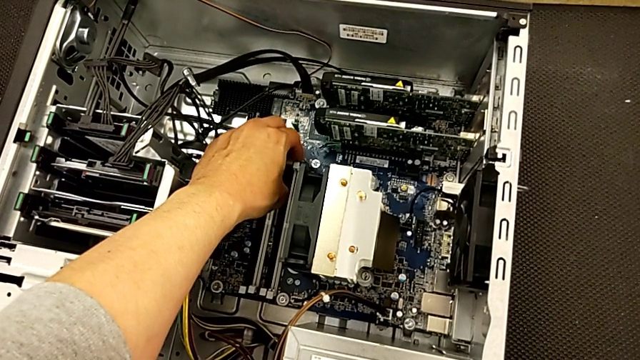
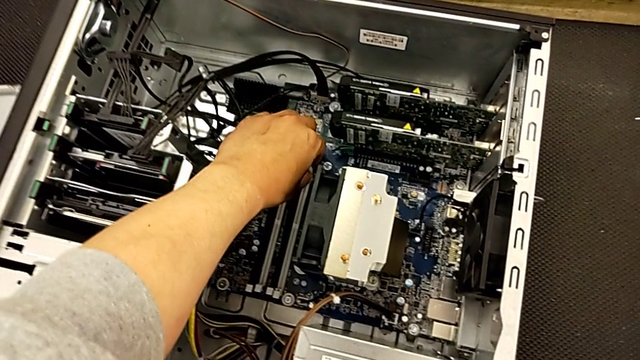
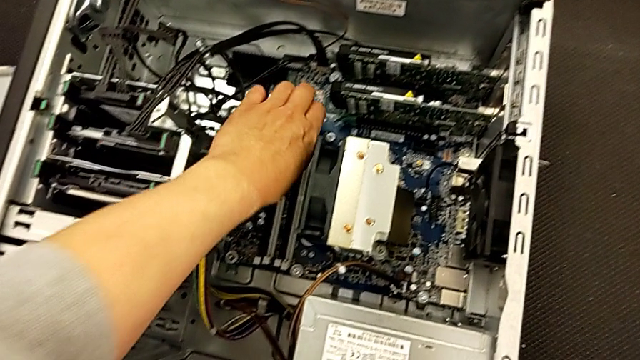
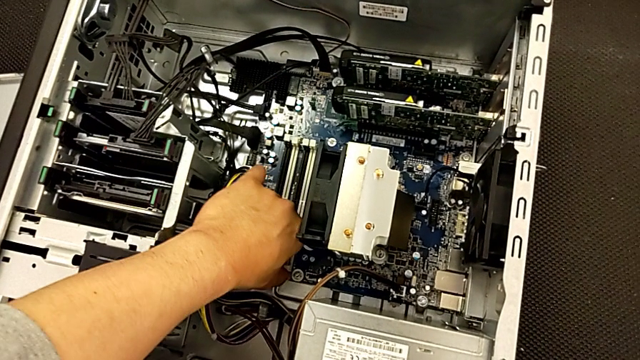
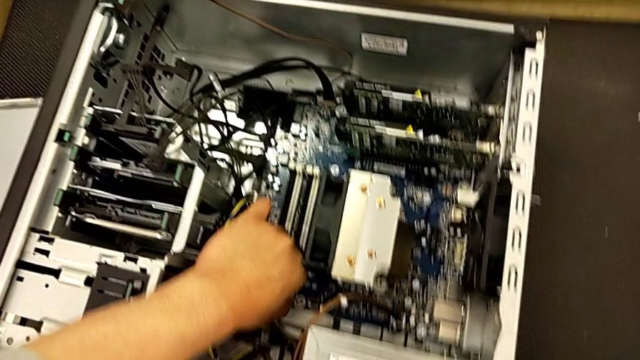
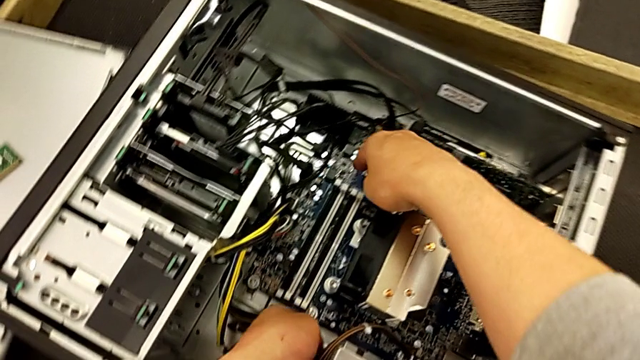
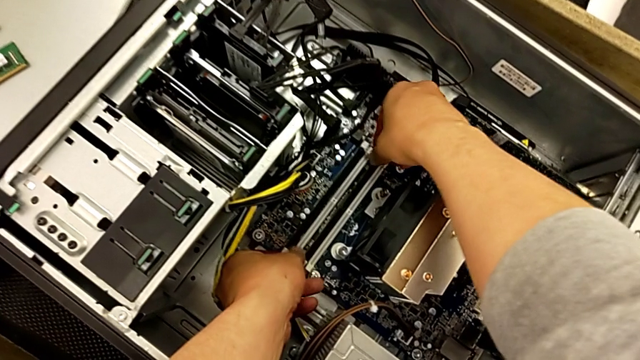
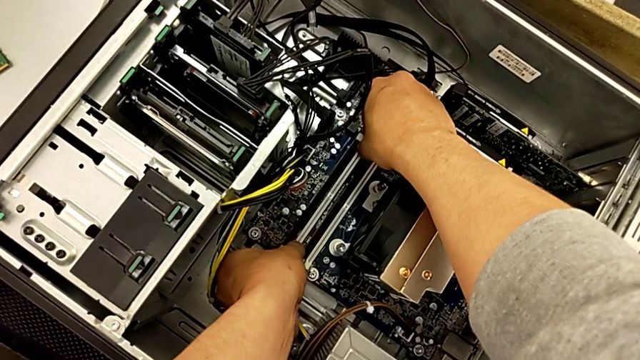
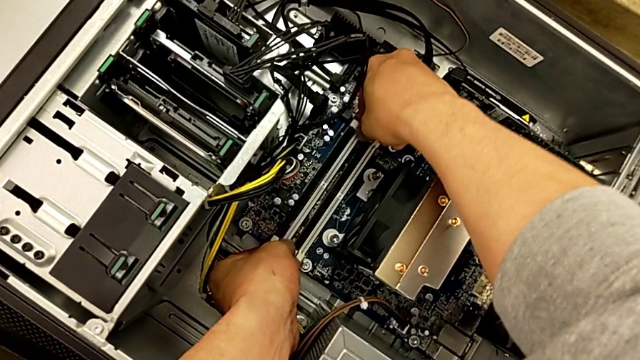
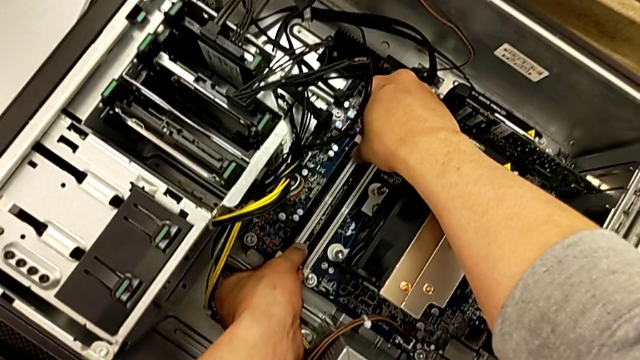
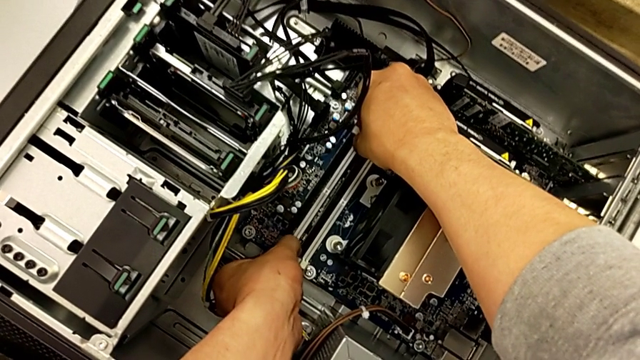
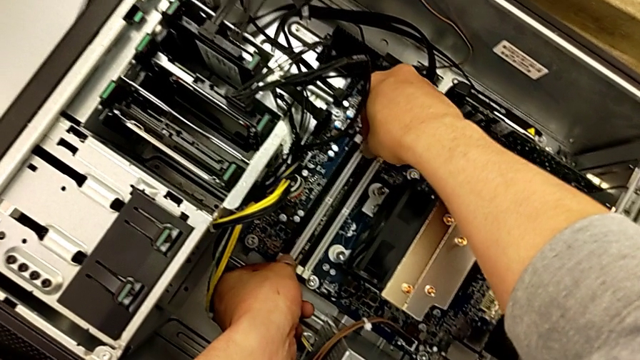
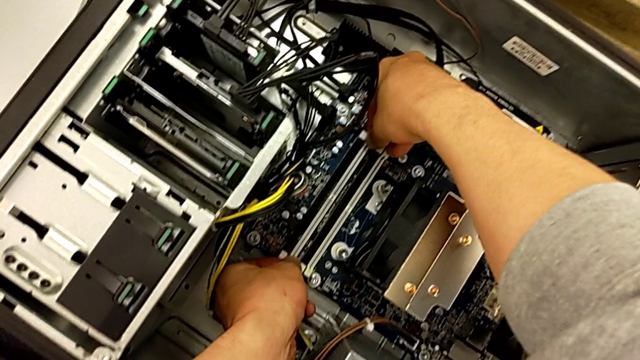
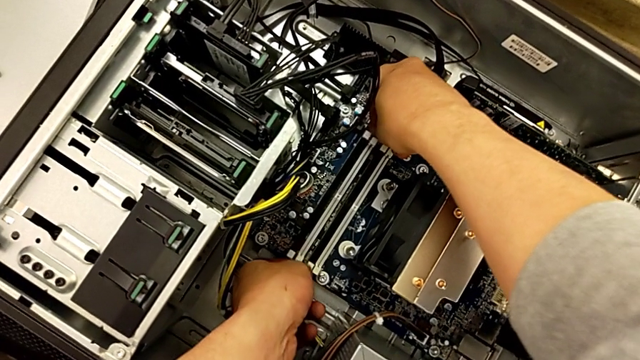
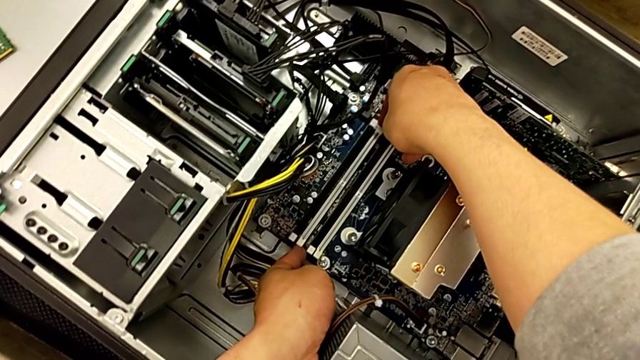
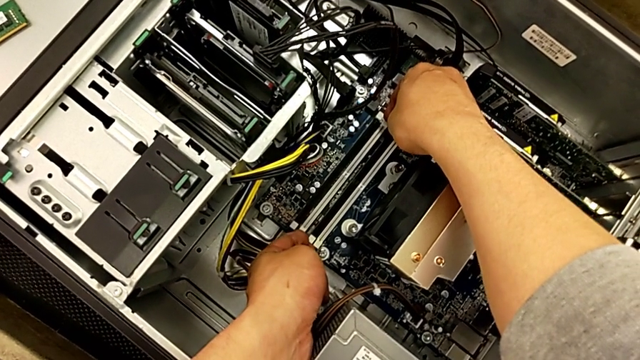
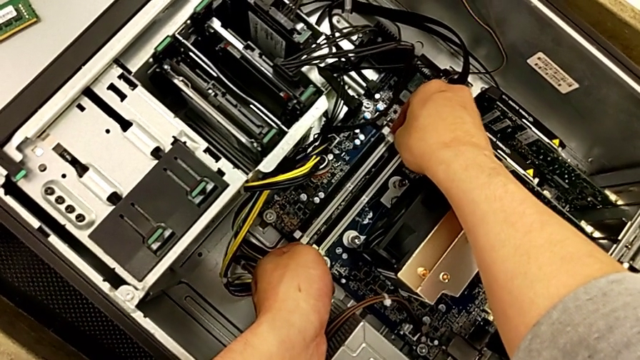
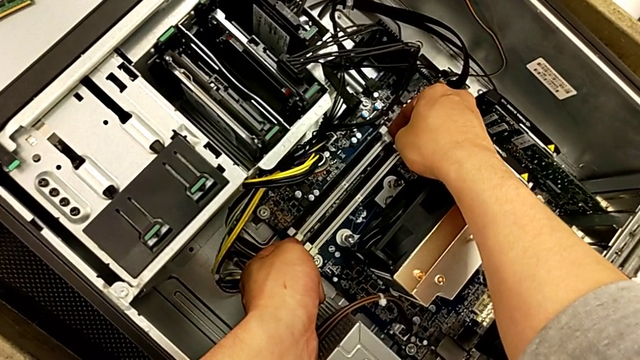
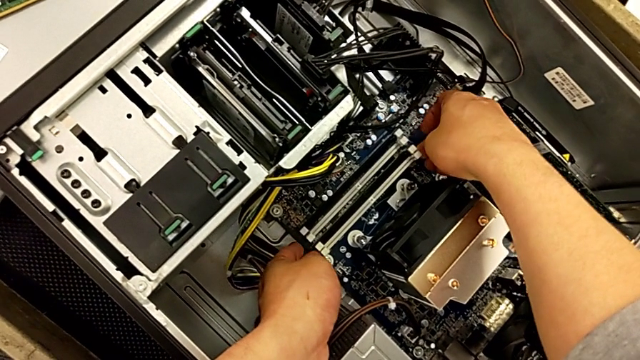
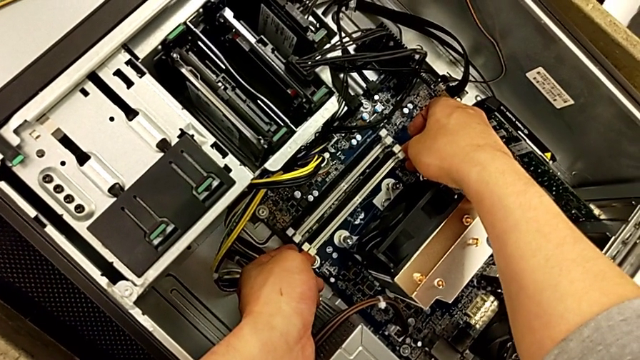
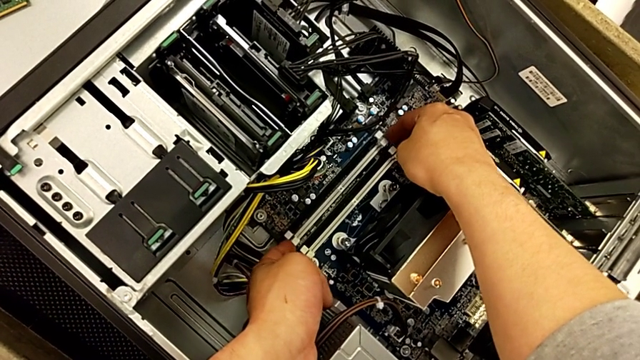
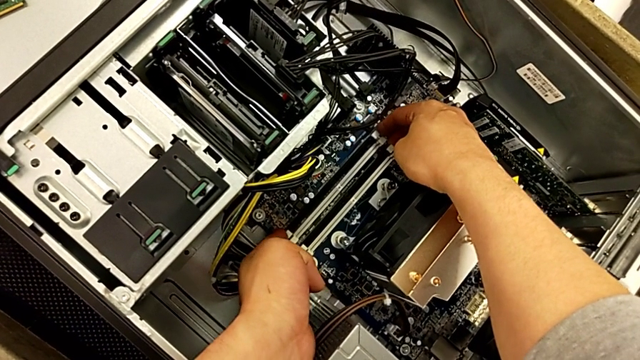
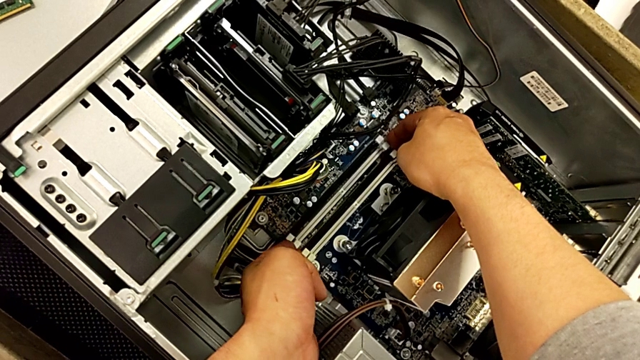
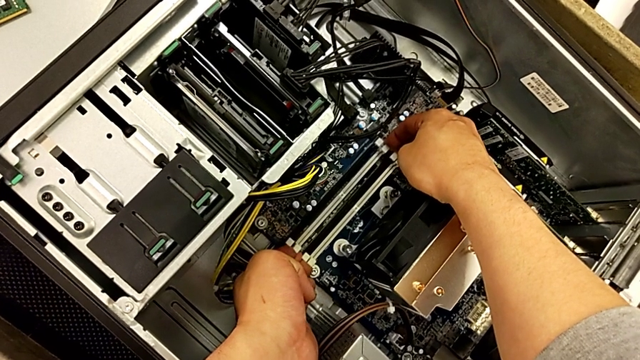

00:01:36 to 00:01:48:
The camera wearer is aligning the RAM tabs. They keep locking the RAM tab.

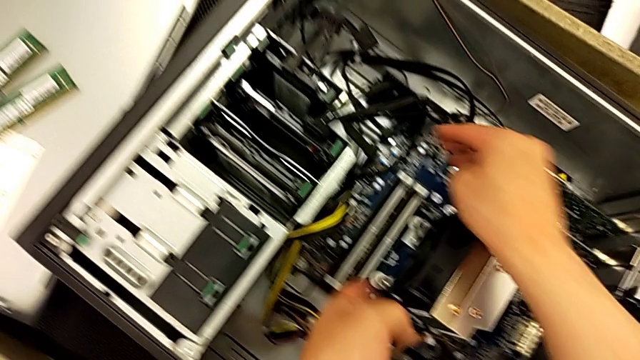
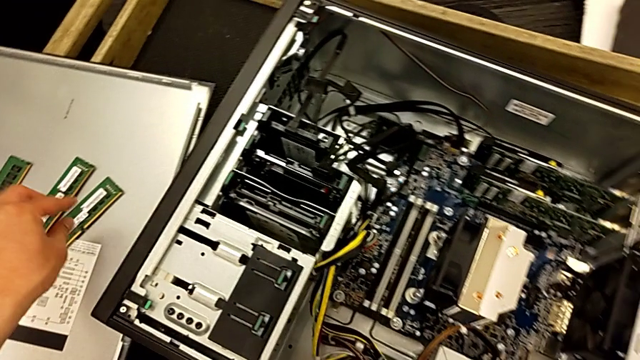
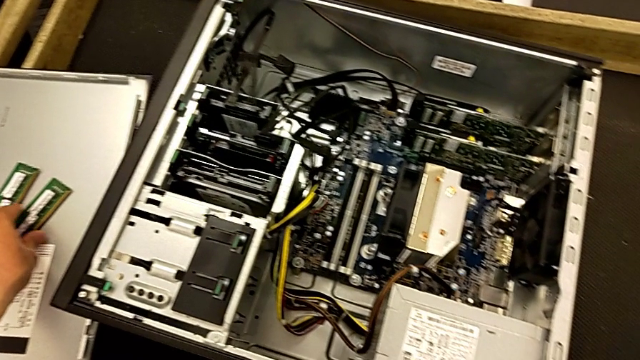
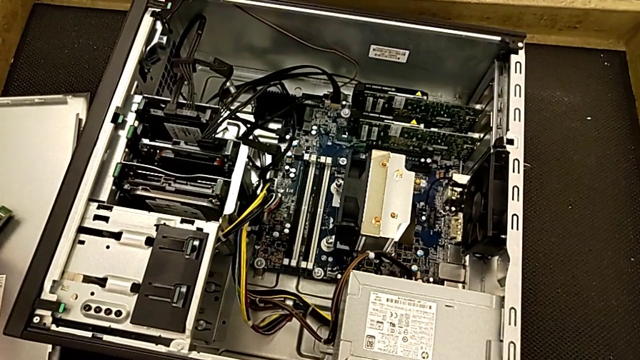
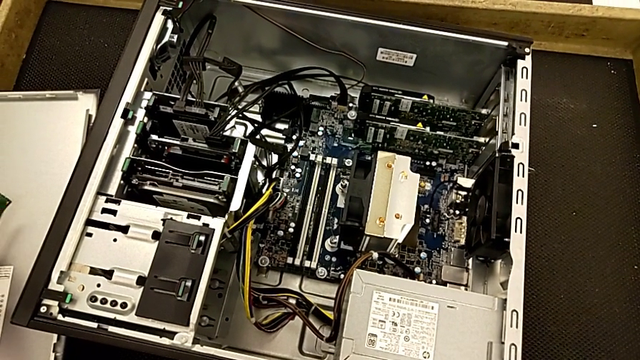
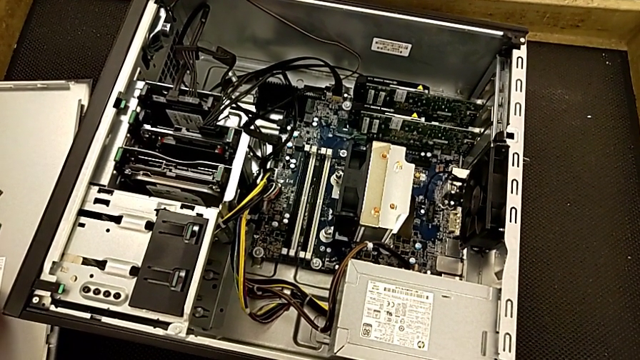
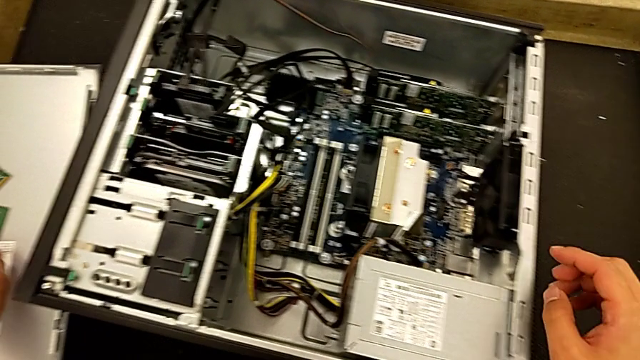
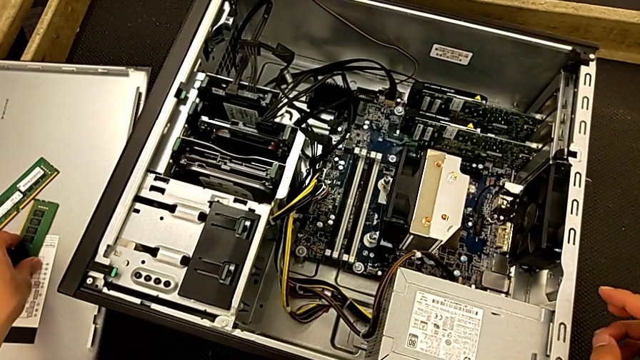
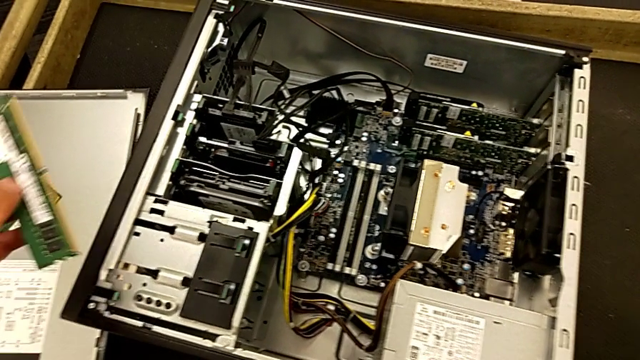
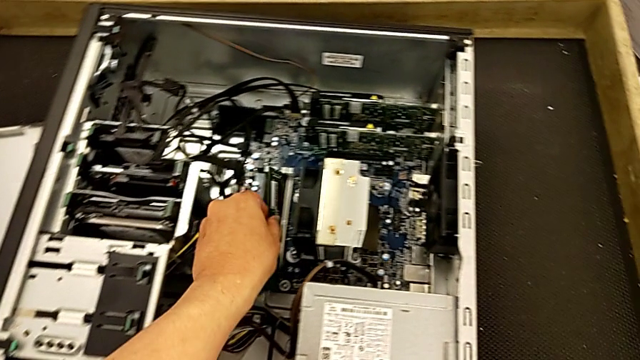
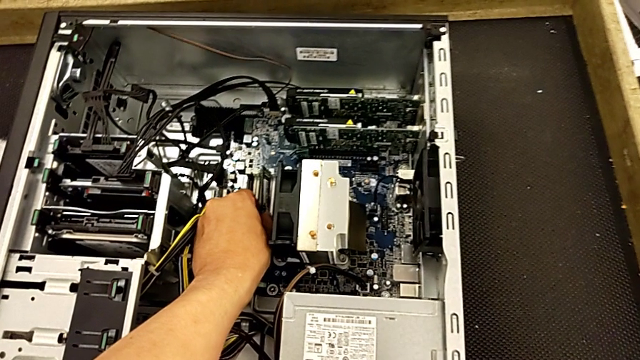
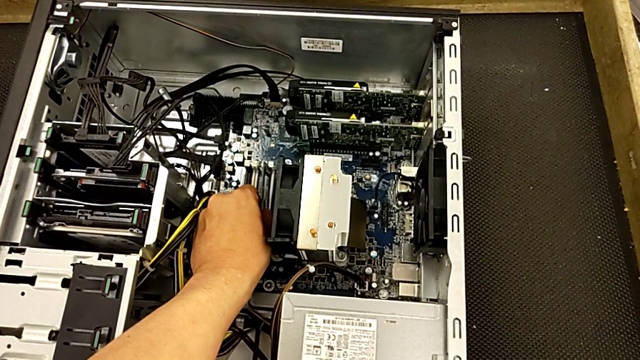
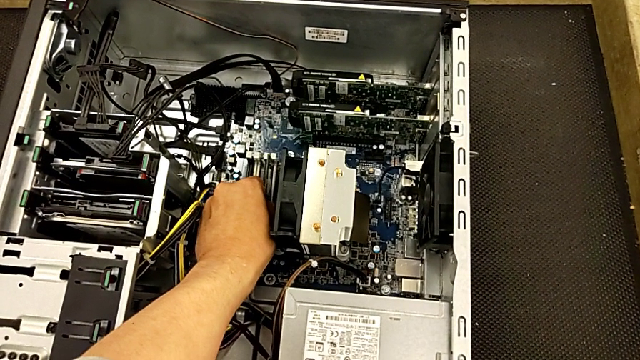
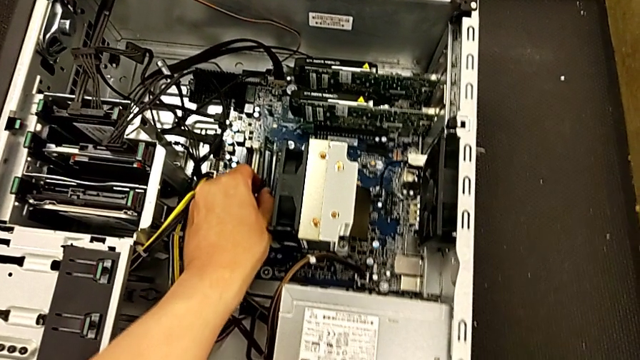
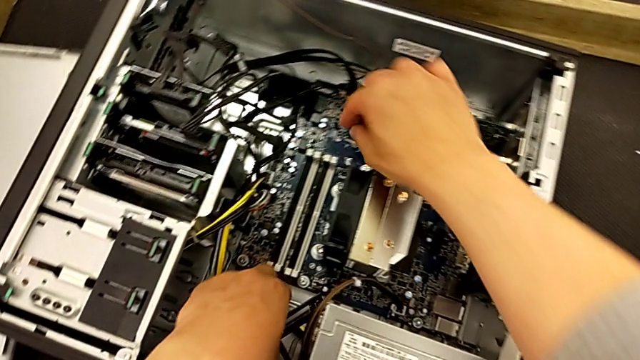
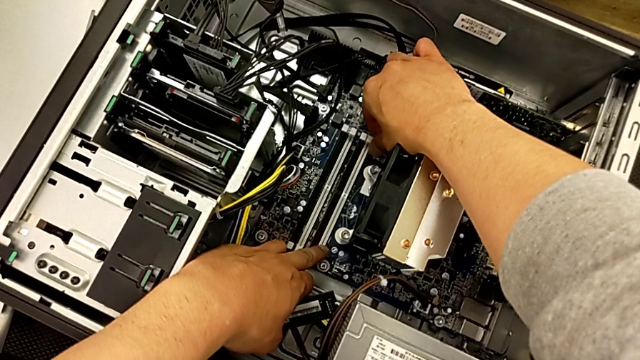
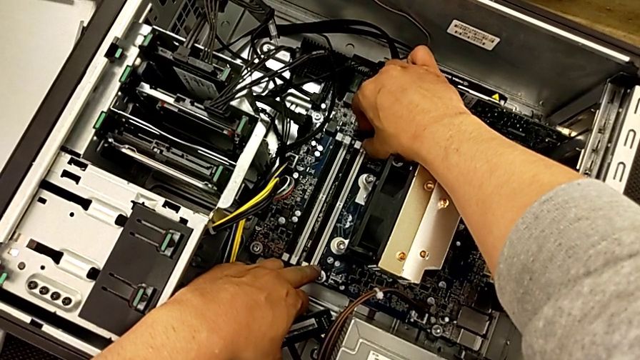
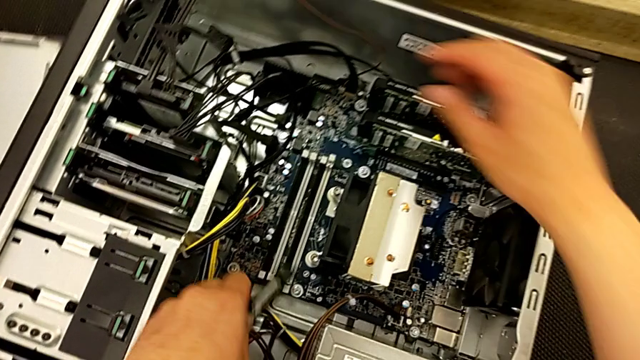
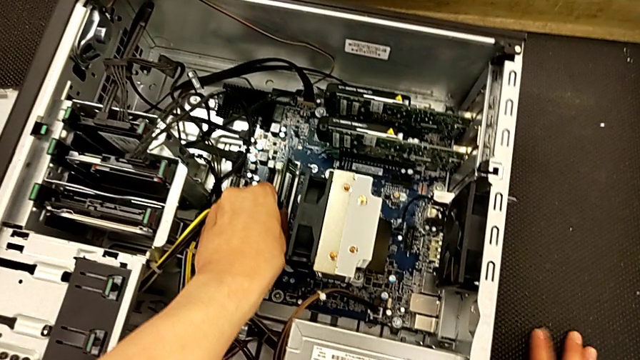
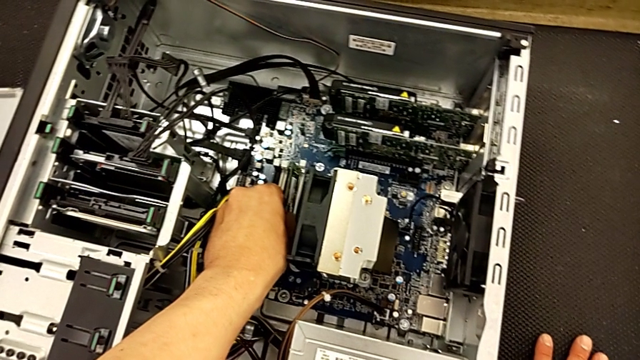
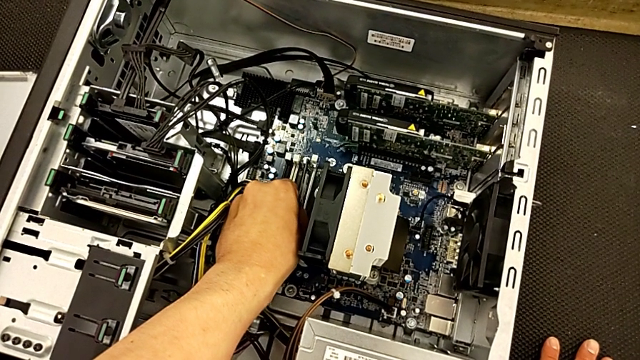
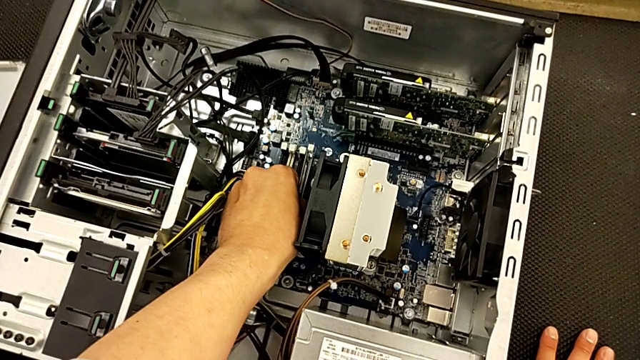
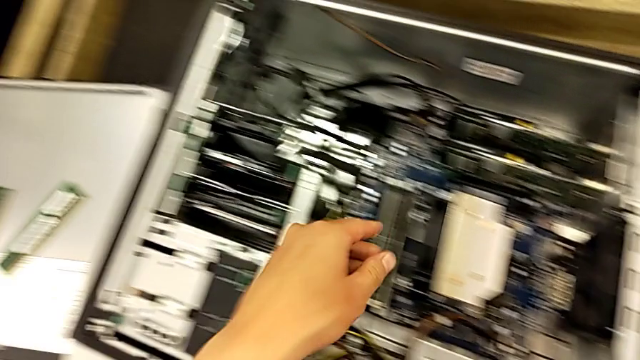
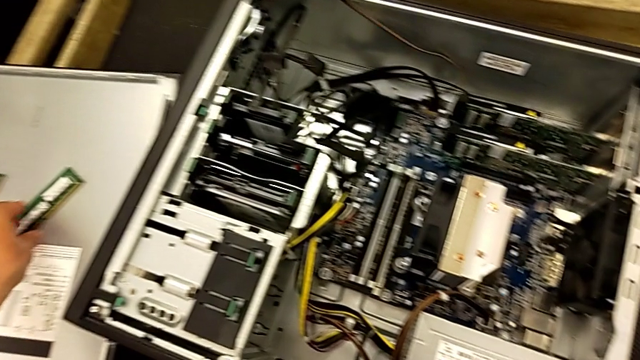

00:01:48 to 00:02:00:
The camera wearer is assembling the RAM onto the motherboard. They grab the first RAM, lift it, place it, lift it, insert the RAM, unlock the RAM tab and insert the first RAM.
